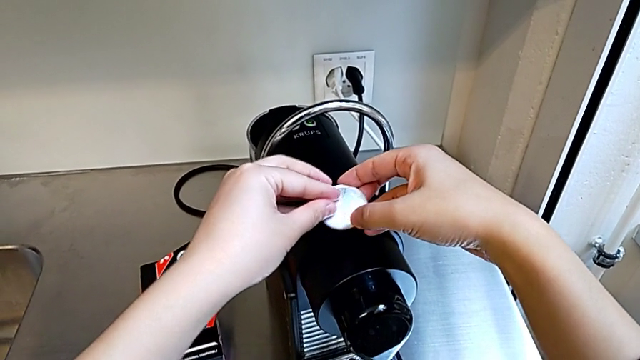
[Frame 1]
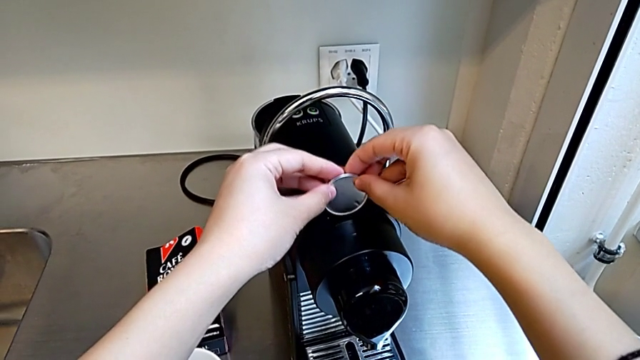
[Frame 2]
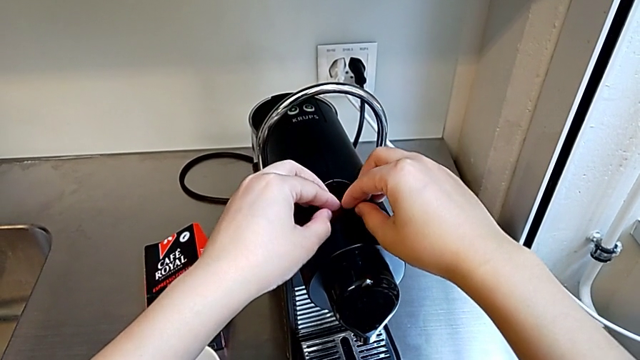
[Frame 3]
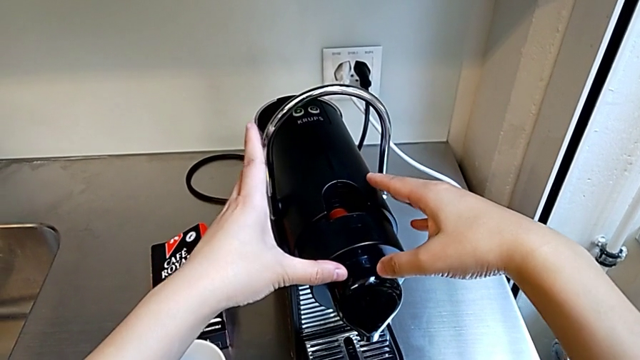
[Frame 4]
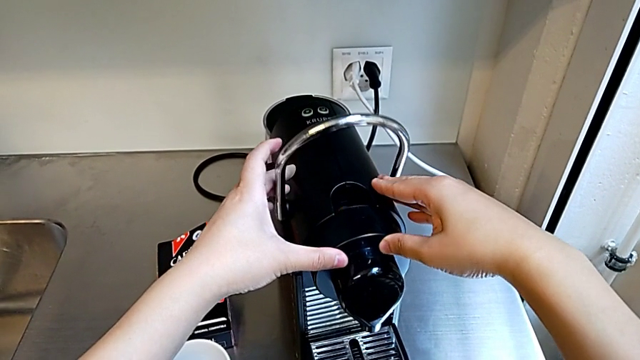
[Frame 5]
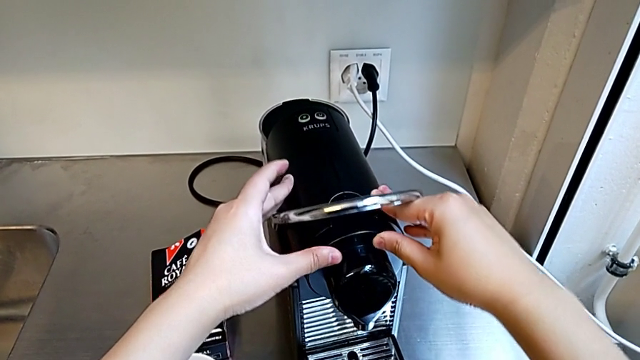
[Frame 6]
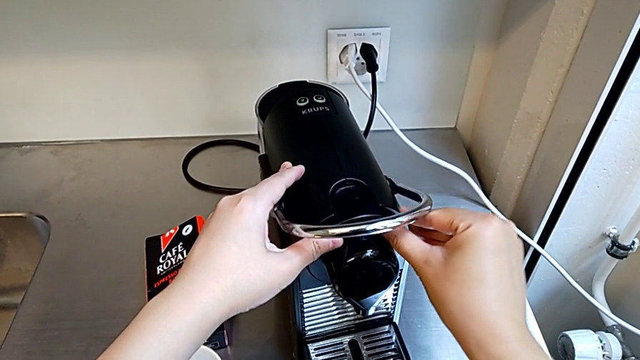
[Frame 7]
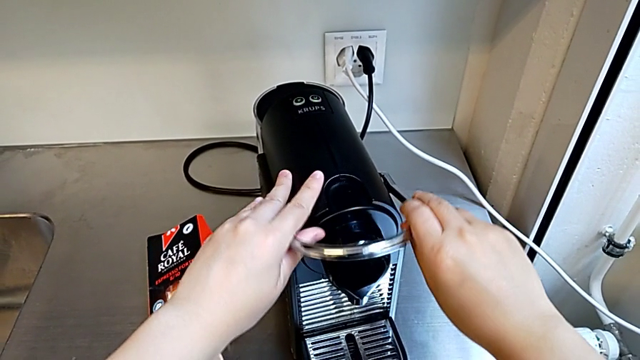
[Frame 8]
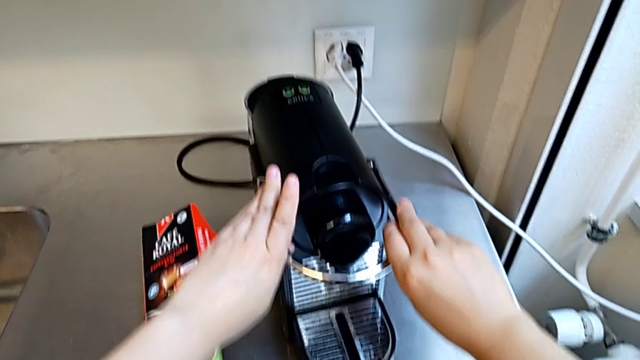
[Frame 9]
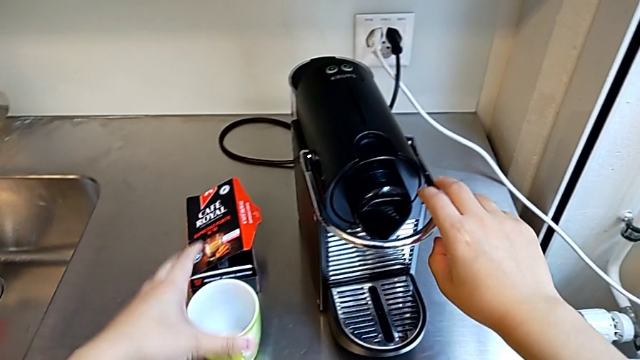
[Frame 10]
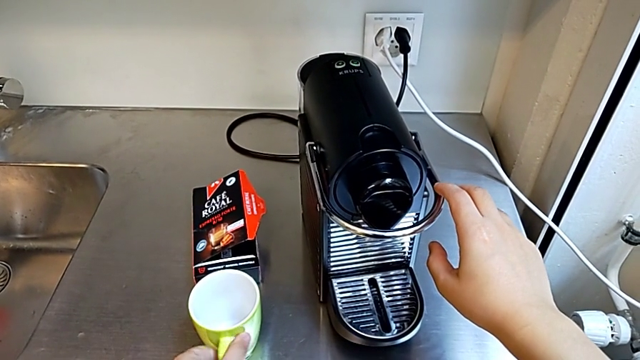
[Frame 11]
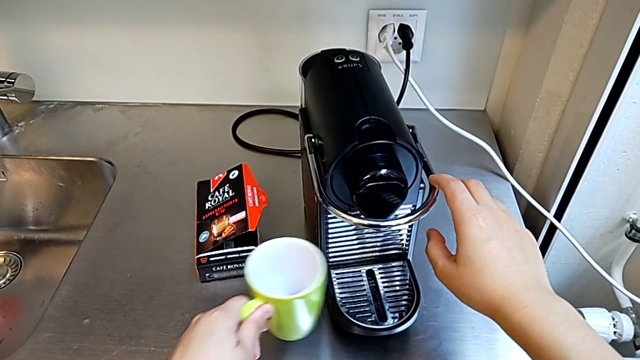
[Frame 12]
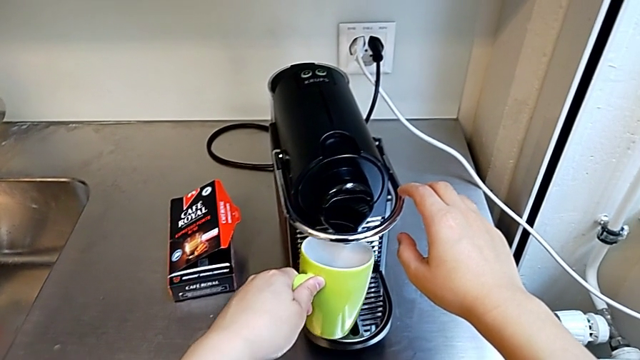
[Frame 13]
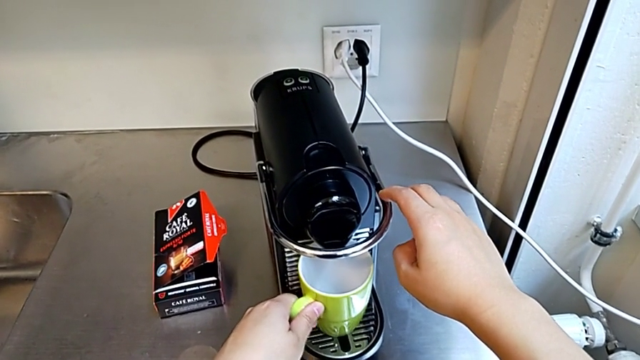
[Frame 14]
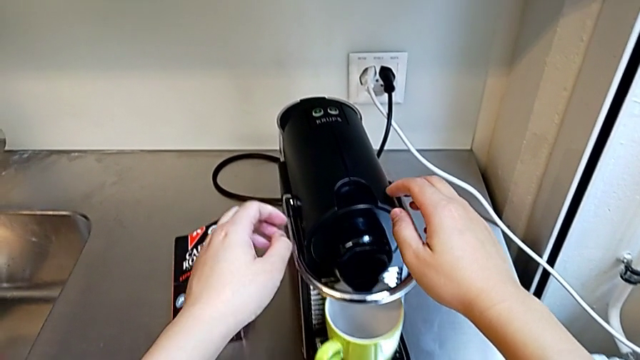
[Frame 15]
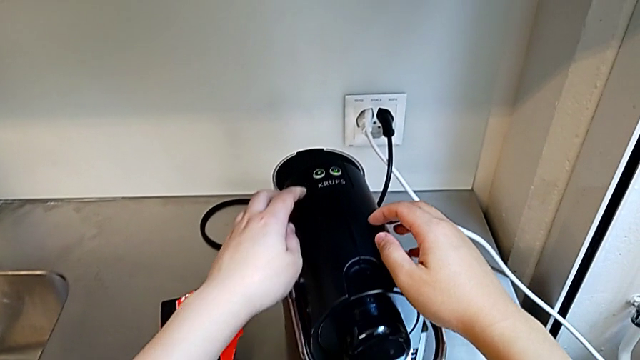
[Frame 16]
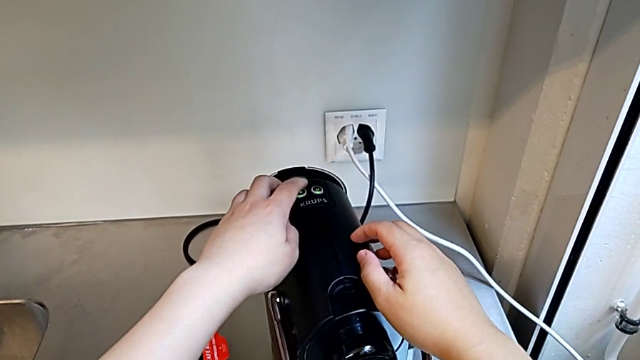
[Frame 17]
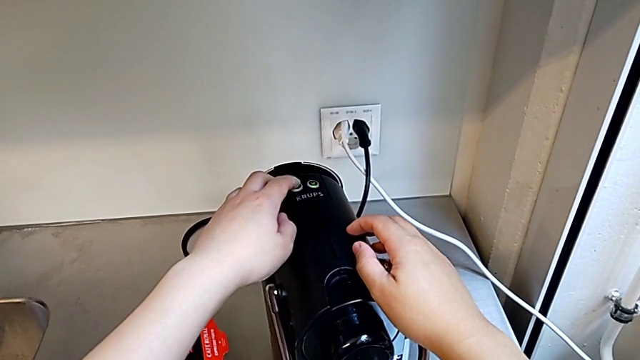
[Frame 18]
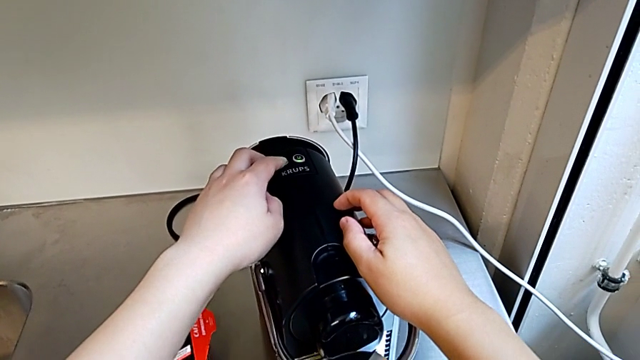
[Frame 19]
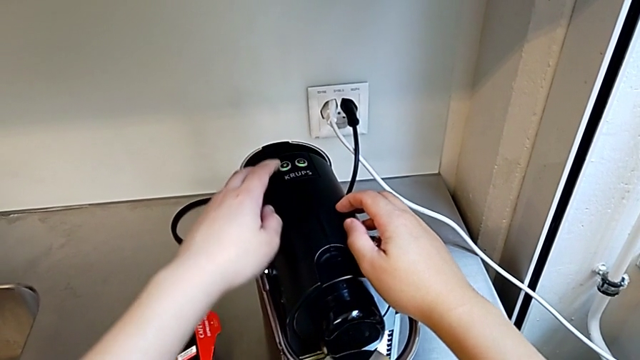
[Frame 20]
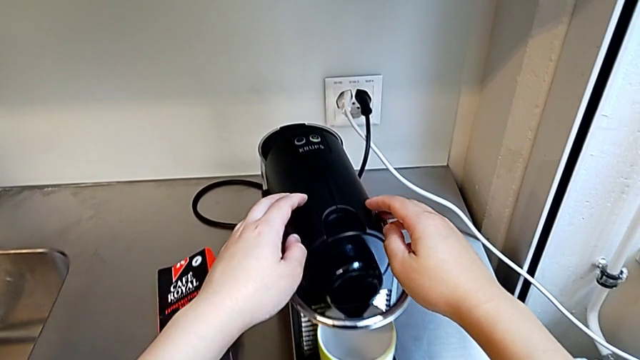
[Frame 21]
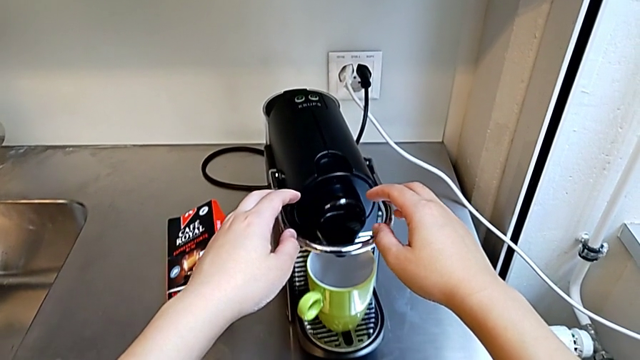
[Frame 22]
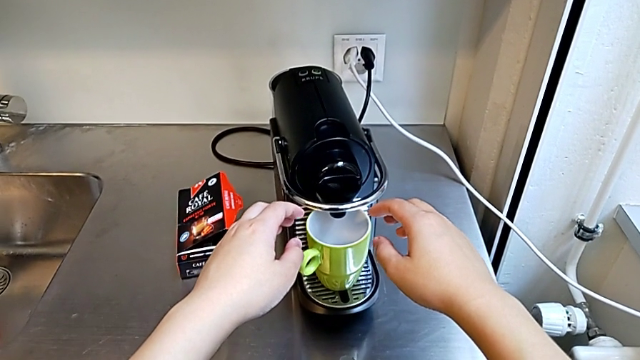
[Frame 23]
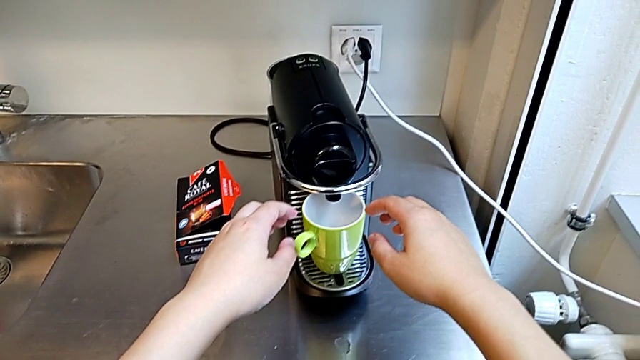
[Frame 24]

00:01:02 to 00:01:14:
The camera wearer is making a cup of coffee. They push the lever with the right hand, and grab the cup, place it and press the button, all with the left hand.

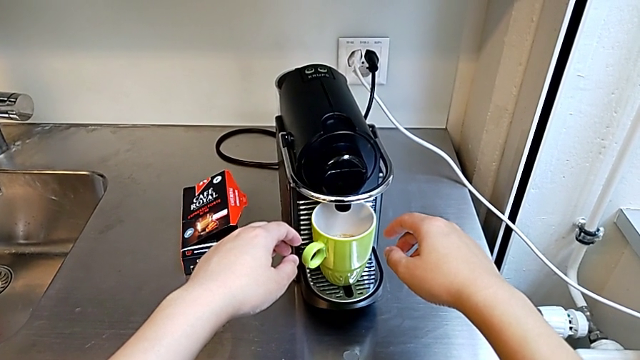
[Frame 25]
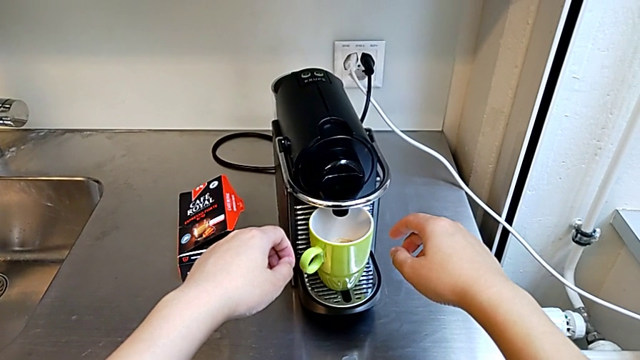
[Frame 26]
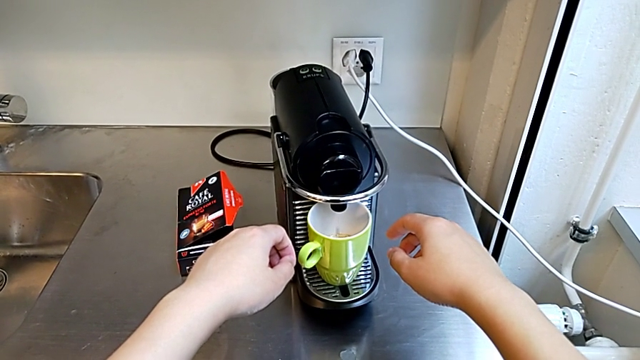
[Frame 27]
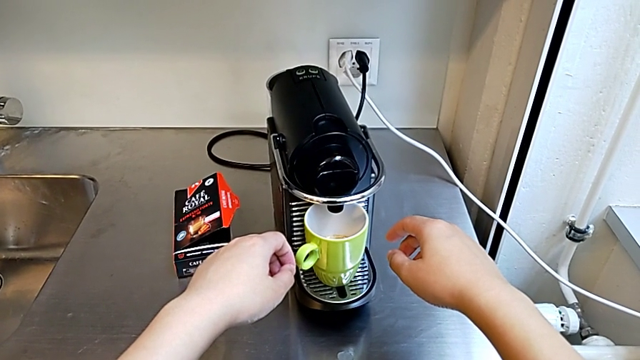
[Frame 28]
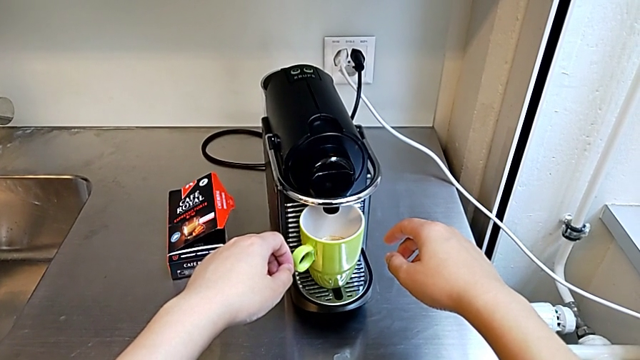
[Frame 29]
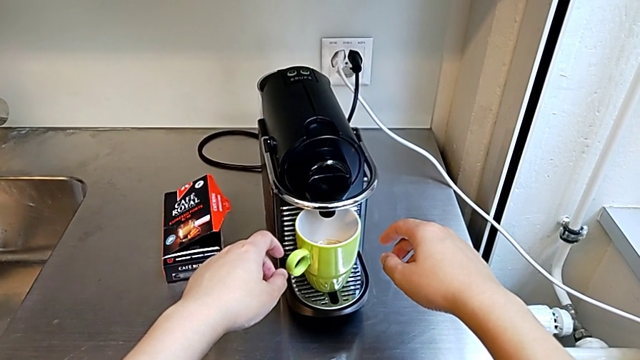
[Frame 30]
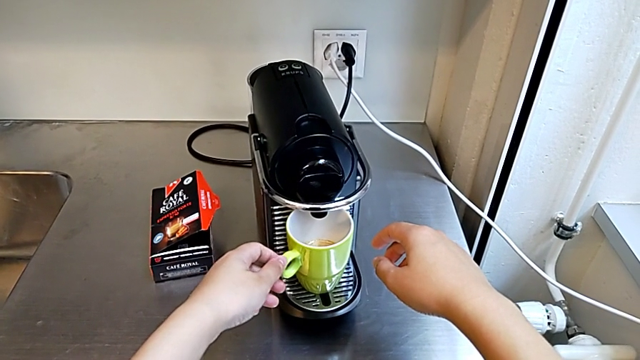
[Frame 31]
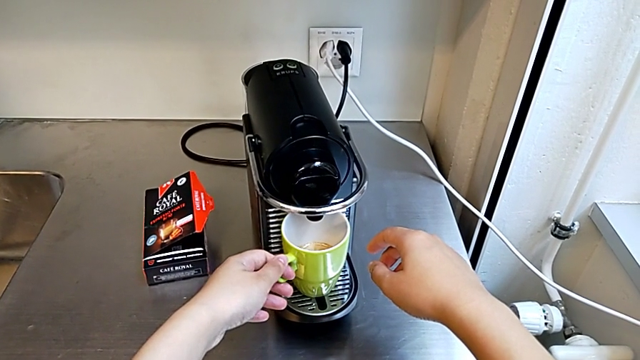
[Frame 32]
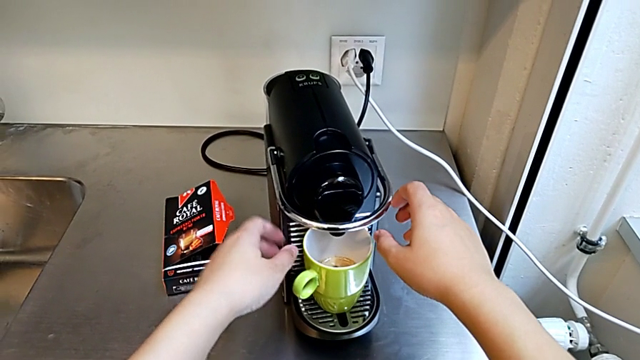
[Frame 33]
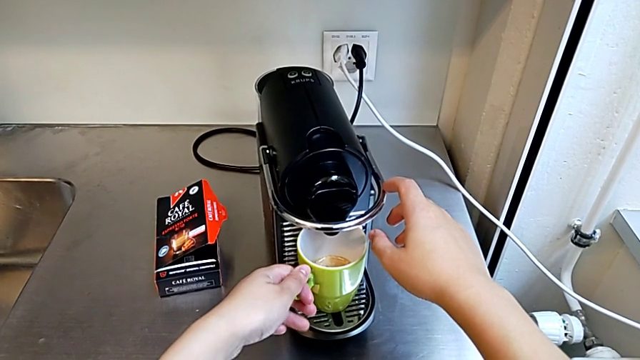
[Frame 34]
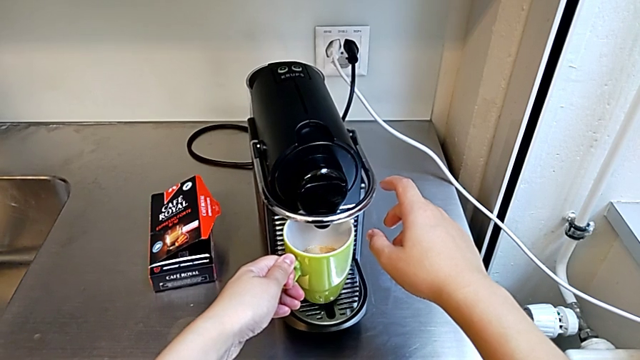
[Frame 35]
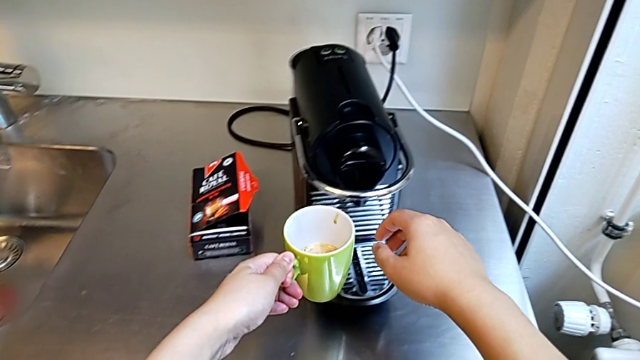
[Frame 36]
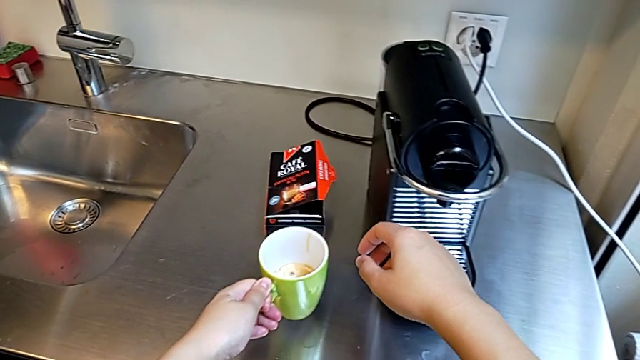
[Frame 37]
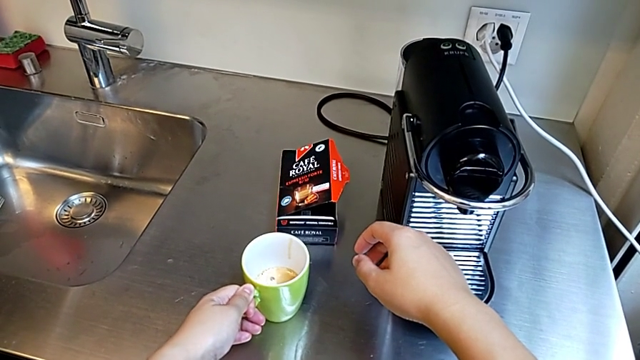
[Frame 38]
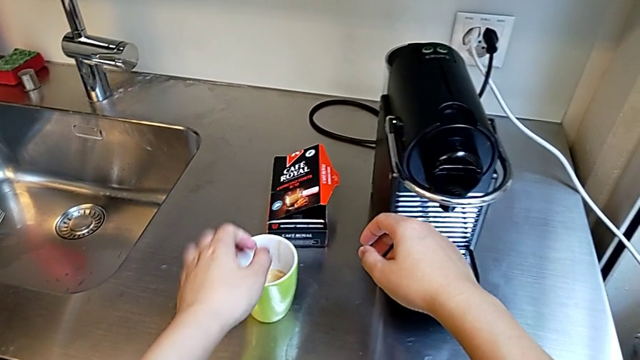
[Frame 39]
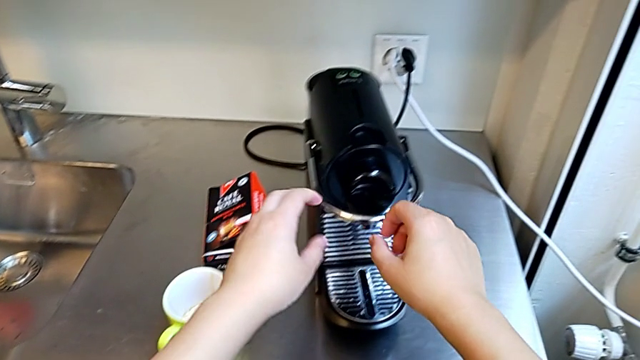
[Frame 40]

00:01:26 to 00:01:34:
The camera wearer is making a cup of coffee. They touch the cup, hold it and place it, all with the left hand.

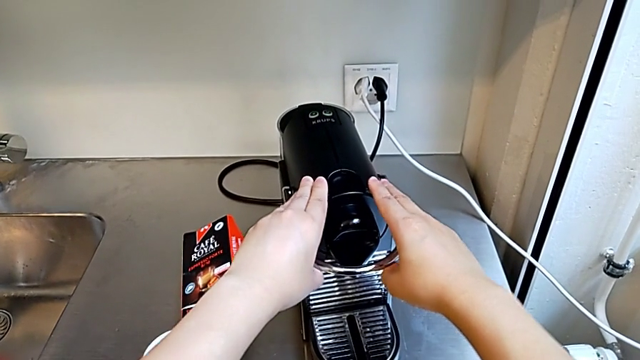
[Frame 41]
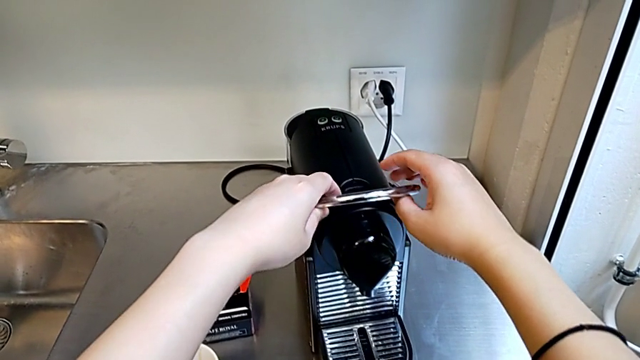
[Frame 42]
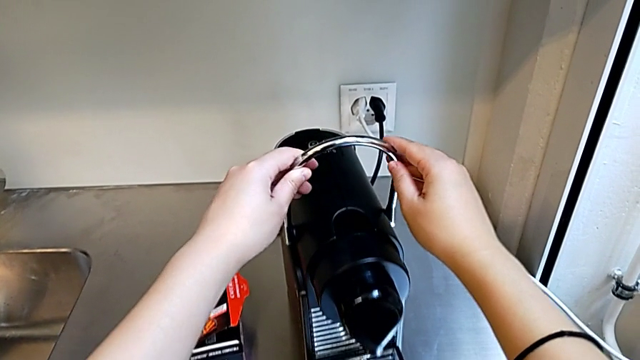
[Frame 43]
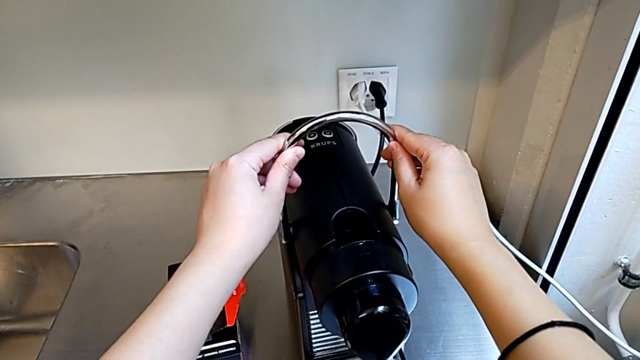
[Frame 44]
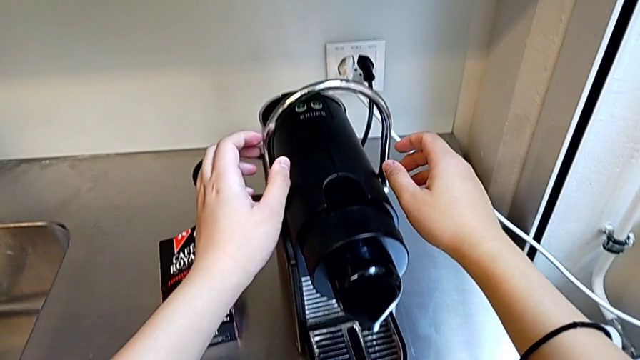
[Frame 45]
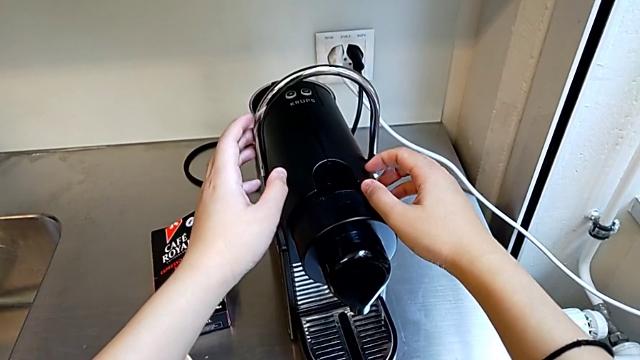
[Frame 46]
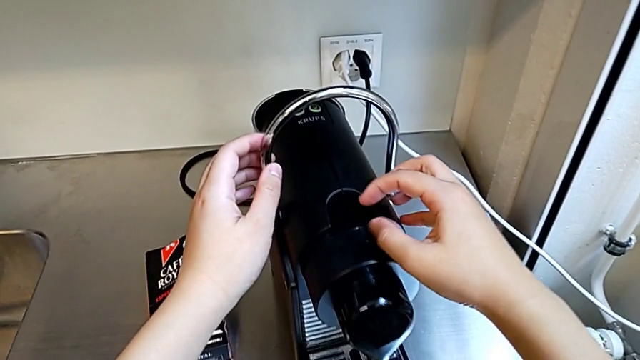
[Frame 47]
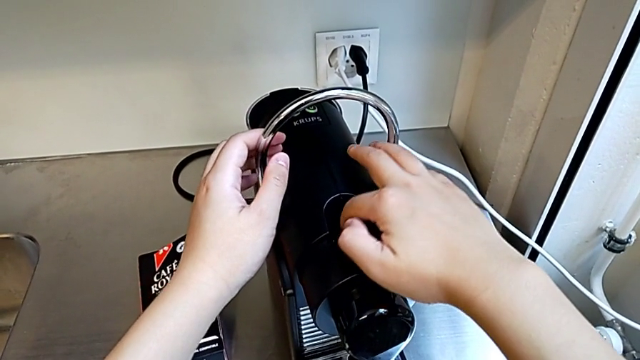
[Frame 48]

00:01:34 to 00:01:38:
The camera wearer is emptying the capsule container. They pull the lever with the left hand.
